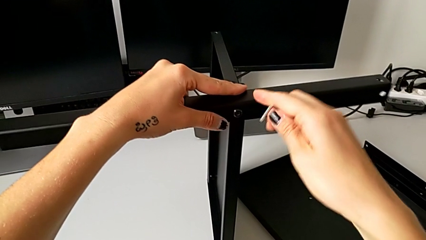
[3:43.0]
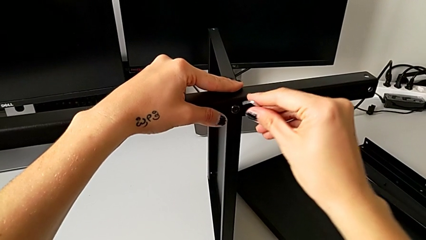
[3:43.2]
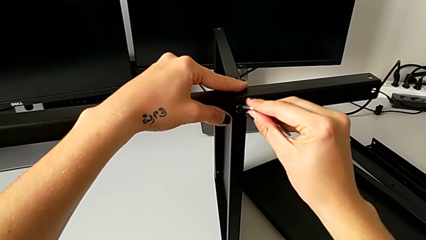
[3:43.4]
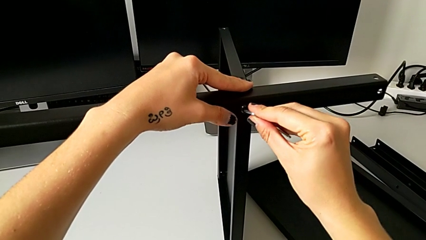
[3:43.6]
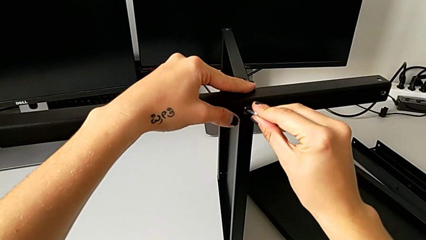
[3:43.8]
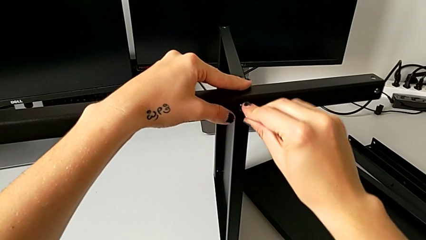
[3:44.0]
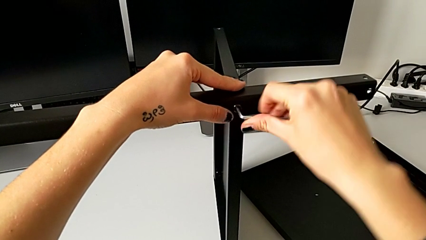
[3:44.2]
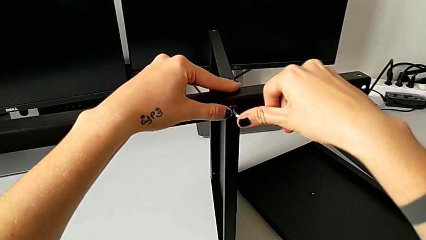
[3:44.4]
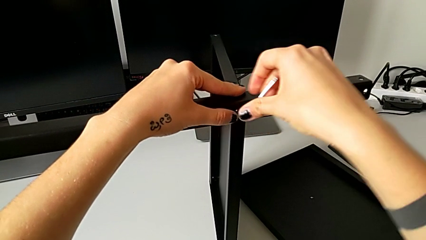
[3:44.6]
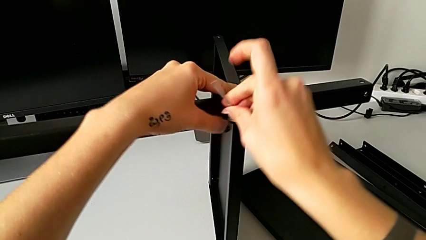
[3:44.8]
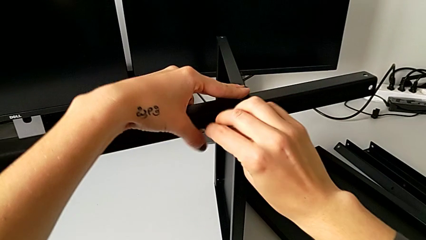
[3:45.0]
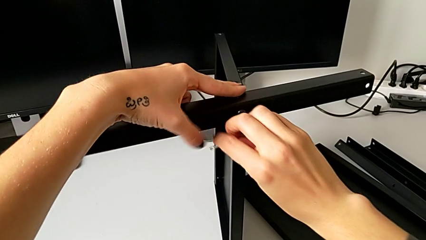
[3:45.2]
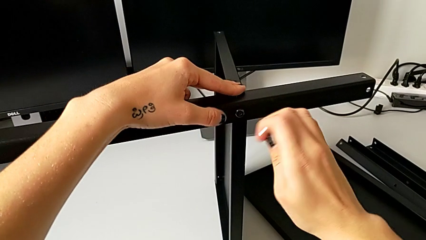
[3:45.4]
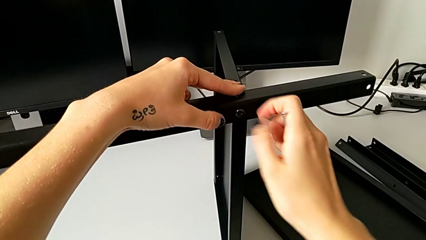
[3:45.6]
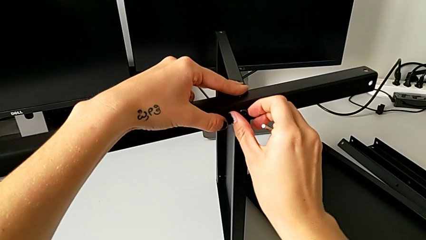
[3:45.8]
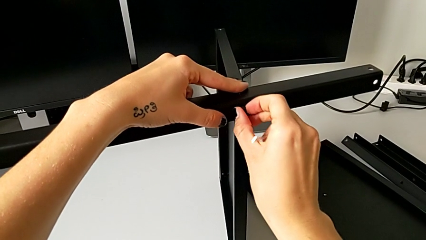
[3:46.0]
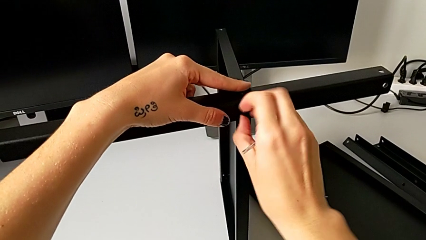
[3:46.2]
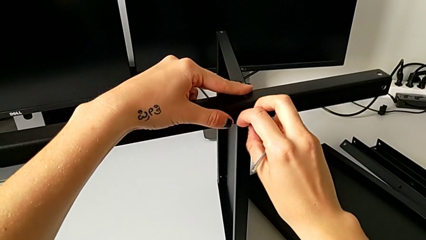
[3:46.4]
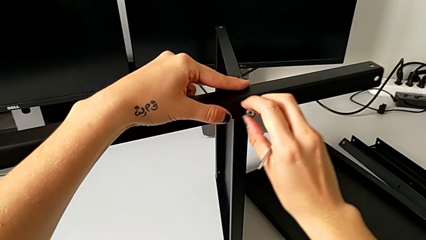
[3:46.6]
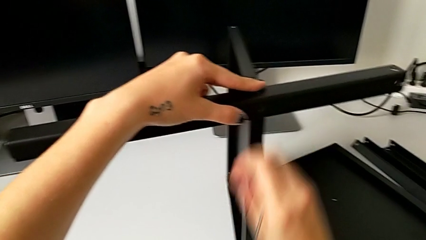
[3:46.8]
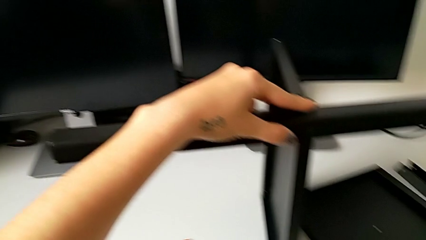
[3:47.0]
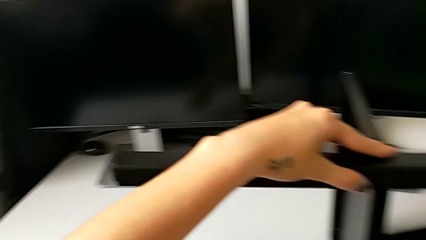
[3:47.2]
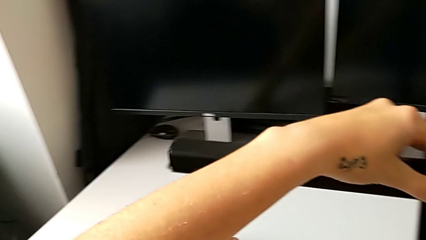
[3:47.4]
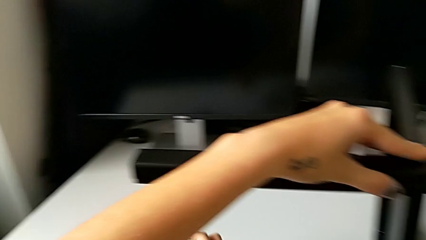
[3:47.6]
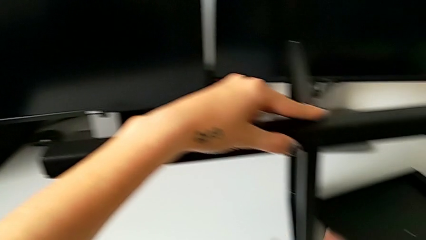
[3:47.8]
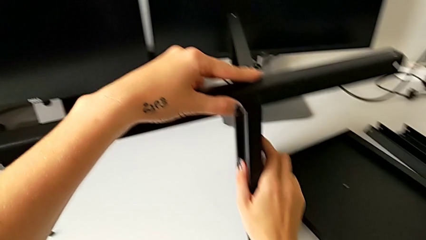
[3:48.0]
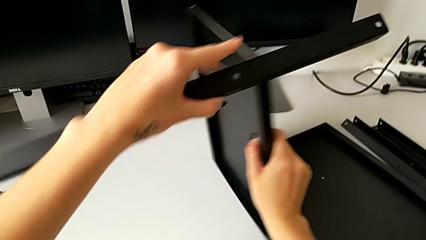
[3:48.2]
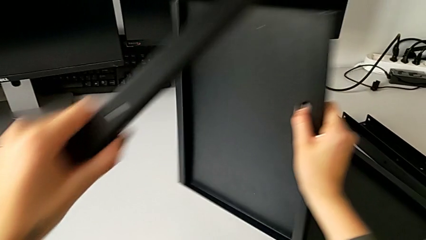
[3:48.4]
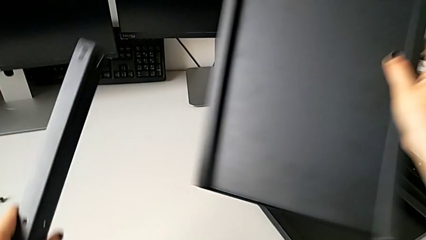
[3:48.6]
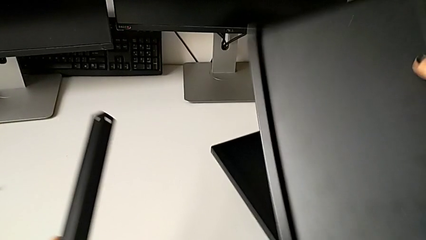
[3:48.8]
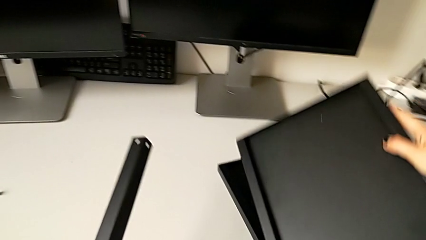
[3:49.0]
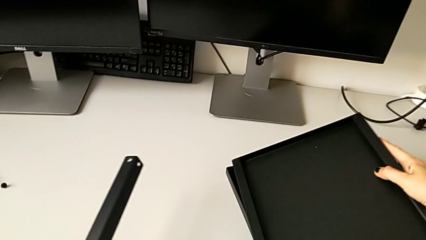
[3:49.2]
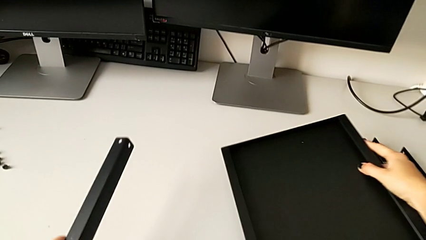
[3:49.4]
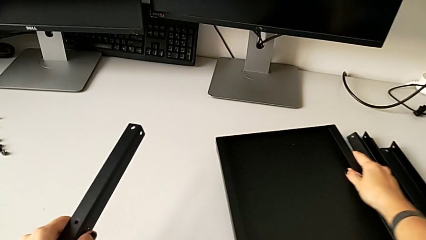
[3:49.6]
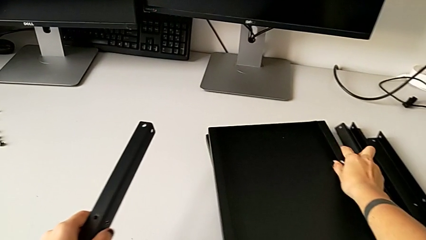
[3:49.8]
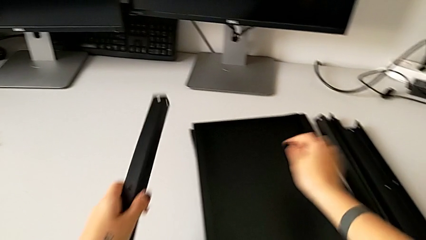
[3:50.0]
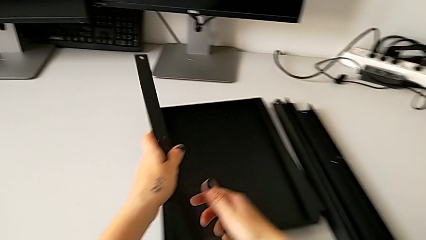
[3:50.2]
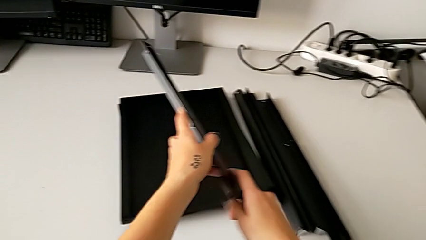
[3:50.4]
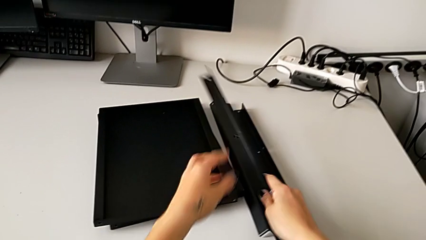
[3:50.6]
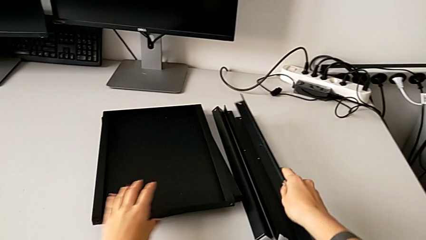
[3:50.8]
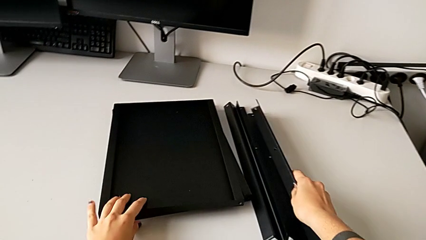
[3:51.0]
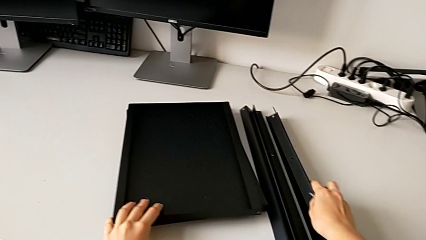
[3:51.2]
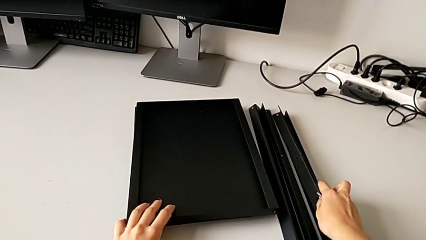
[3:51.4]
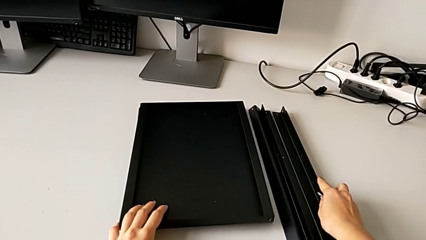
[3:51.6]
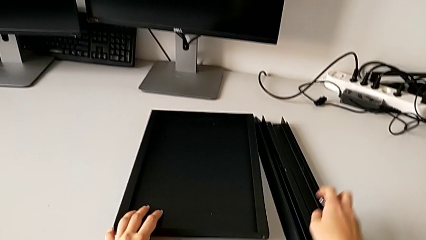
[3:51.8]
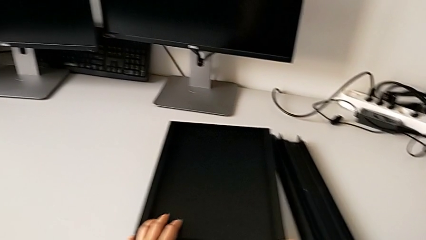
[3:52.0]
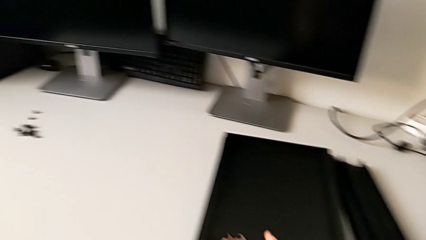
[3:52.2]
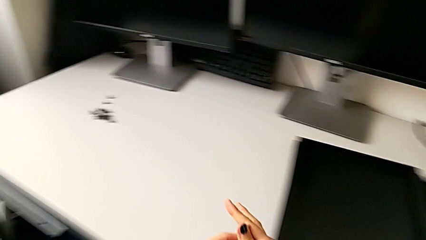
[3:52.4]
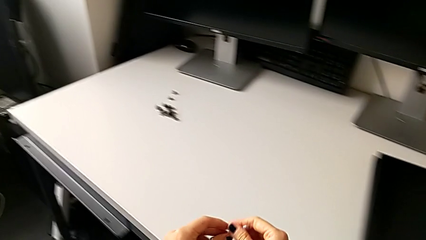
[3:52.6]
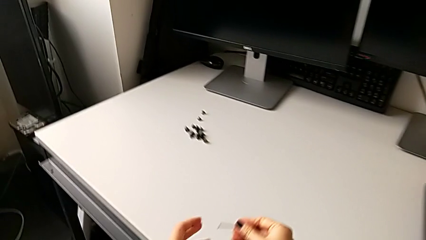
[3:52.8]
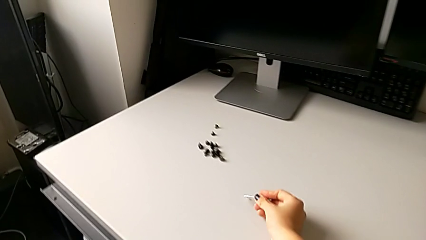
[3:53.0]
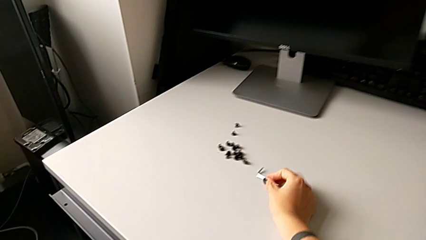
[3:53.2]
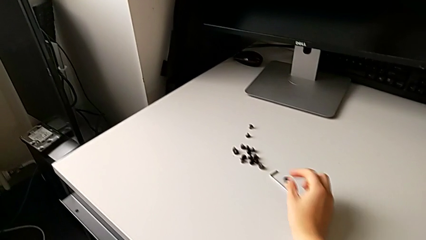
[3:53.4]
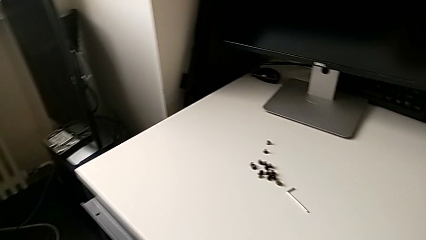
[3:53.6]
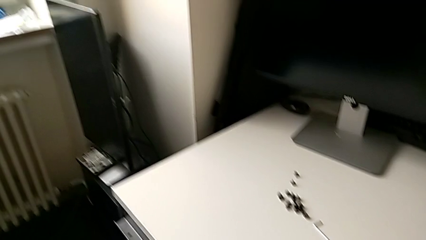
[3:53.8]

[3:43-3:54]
The camera wearer is disassembling the fourth leg. They insert the Allen wrench, unscrew the hex socket head, withdraw the Allen wrench, disassemble the hex socket head, place it, place the bottom tray, place the leg and place the Allen wrench.
